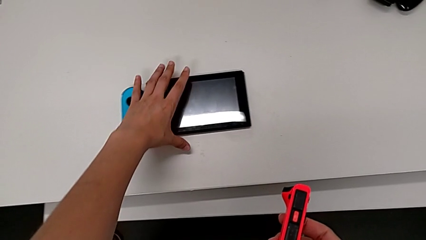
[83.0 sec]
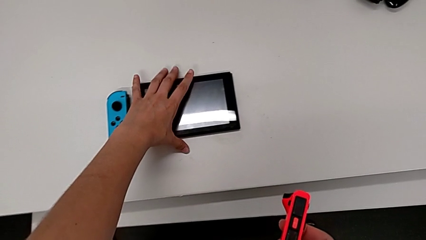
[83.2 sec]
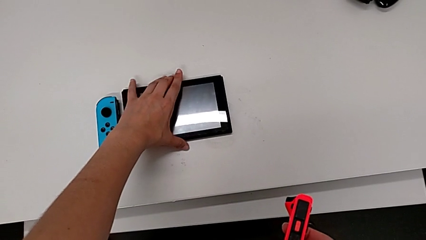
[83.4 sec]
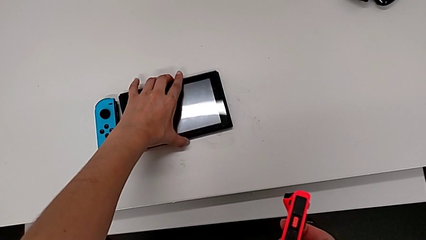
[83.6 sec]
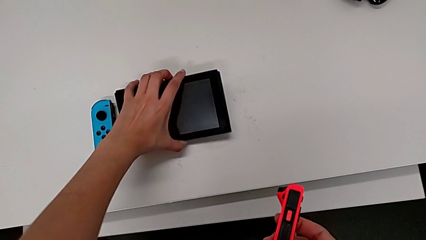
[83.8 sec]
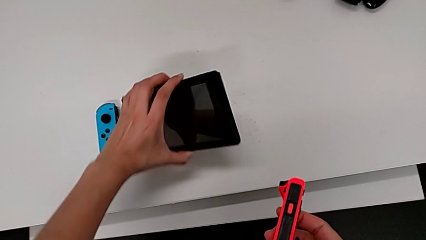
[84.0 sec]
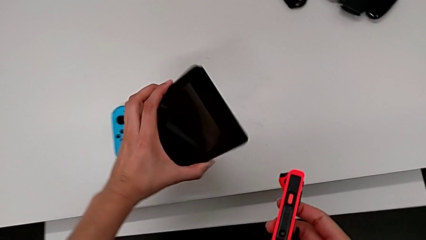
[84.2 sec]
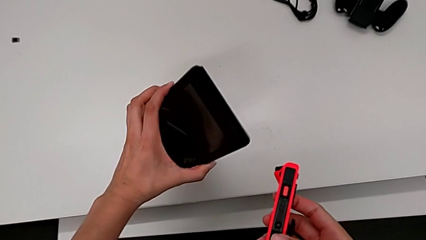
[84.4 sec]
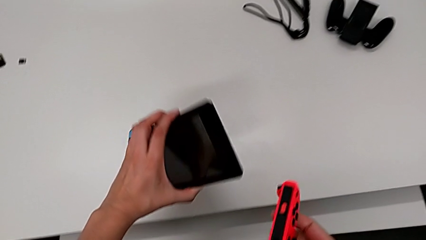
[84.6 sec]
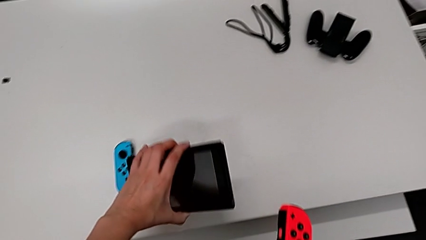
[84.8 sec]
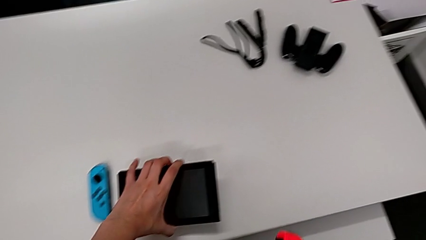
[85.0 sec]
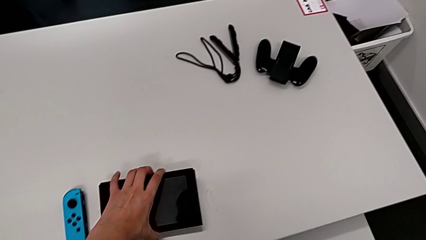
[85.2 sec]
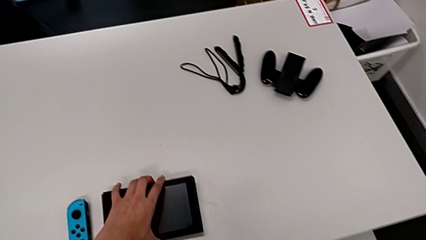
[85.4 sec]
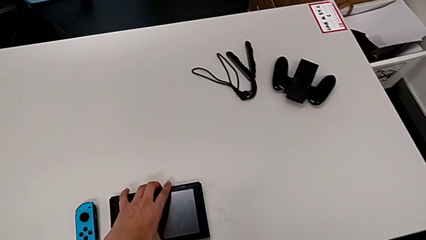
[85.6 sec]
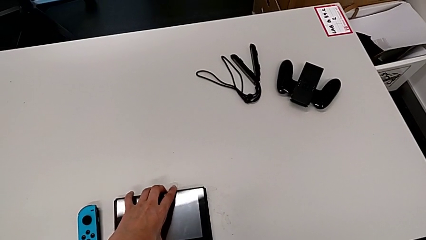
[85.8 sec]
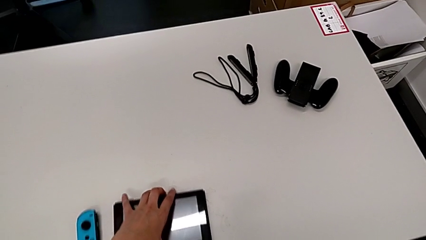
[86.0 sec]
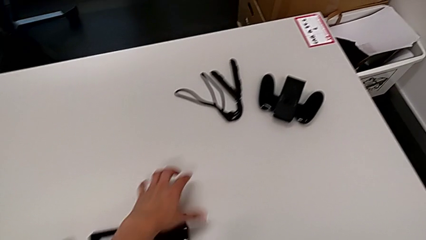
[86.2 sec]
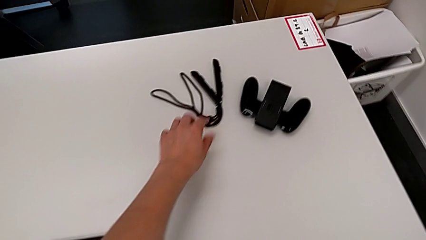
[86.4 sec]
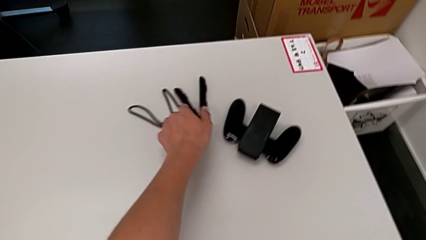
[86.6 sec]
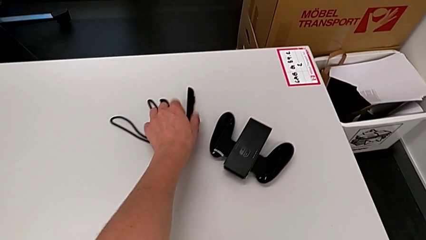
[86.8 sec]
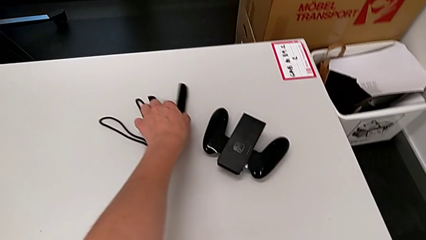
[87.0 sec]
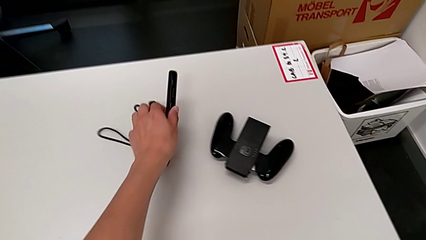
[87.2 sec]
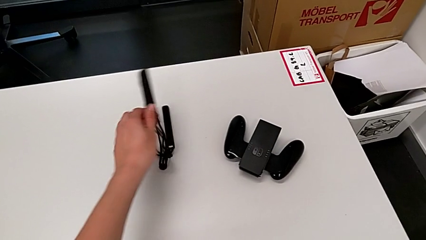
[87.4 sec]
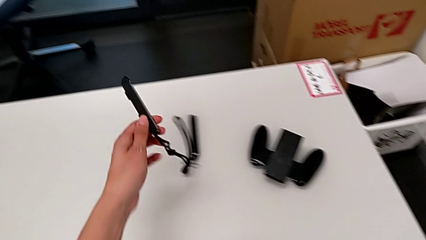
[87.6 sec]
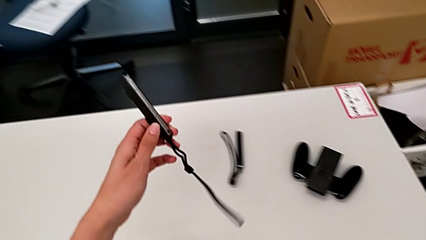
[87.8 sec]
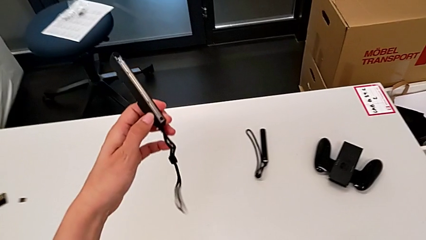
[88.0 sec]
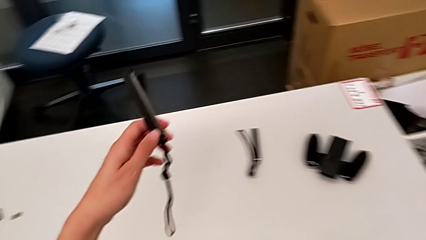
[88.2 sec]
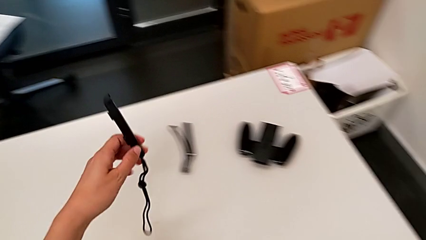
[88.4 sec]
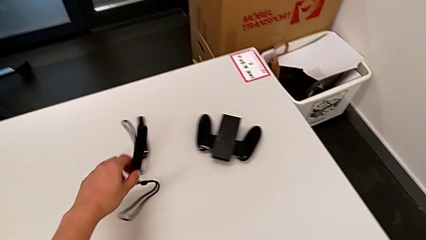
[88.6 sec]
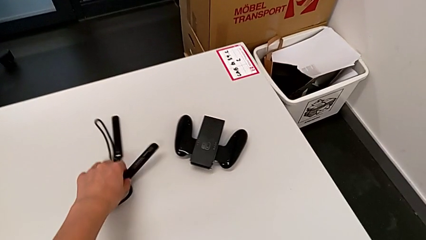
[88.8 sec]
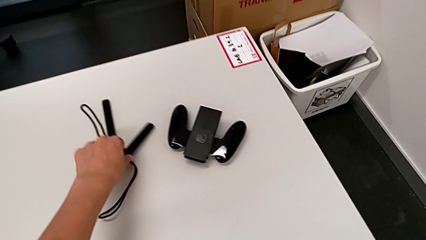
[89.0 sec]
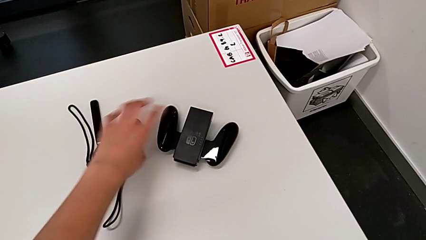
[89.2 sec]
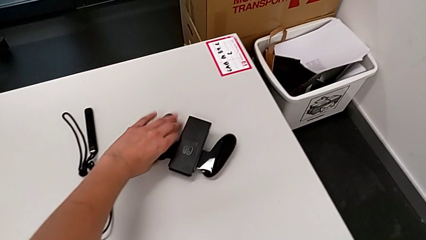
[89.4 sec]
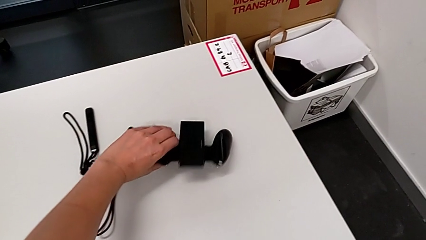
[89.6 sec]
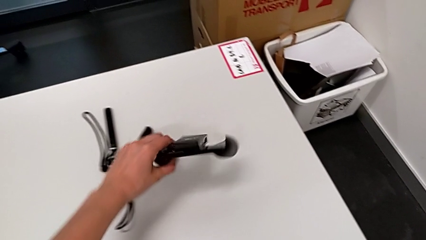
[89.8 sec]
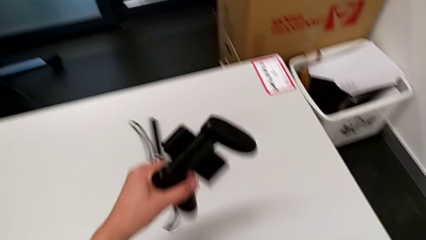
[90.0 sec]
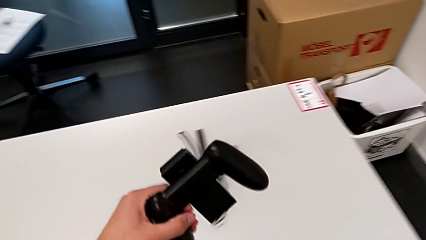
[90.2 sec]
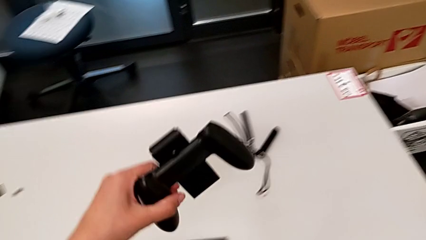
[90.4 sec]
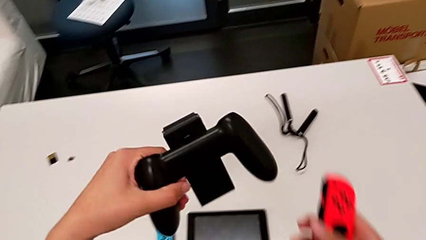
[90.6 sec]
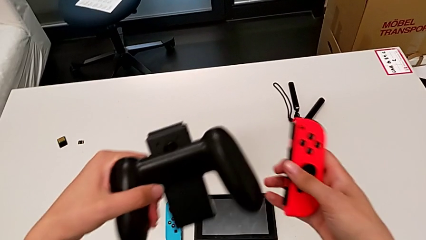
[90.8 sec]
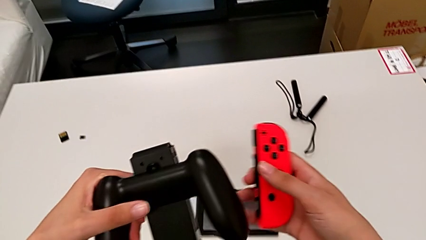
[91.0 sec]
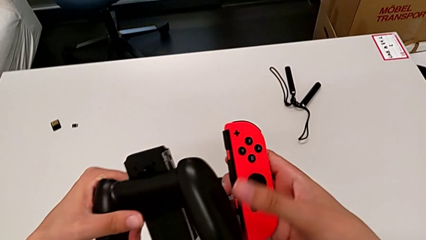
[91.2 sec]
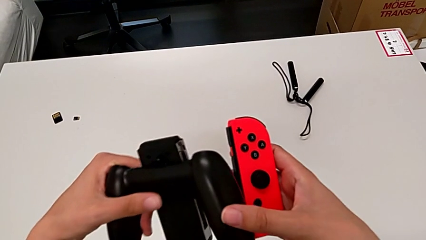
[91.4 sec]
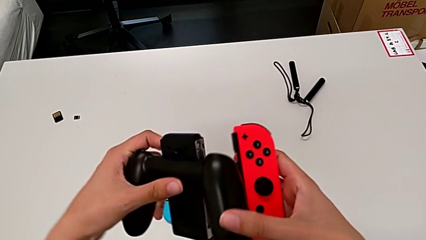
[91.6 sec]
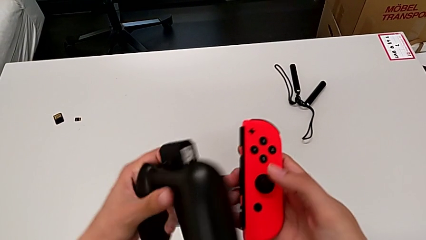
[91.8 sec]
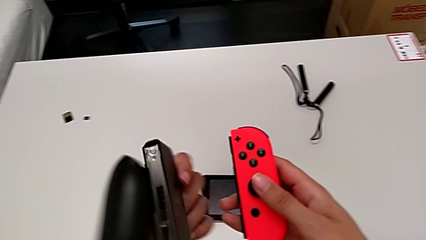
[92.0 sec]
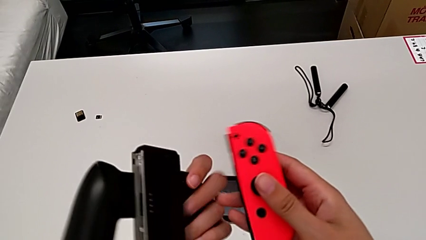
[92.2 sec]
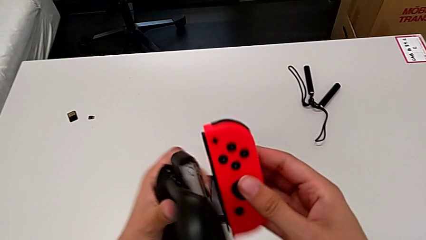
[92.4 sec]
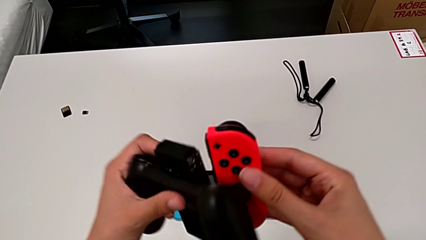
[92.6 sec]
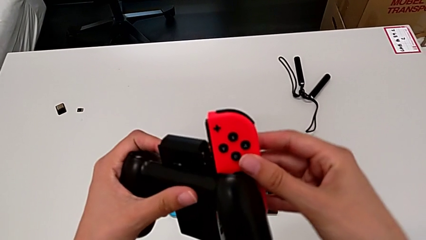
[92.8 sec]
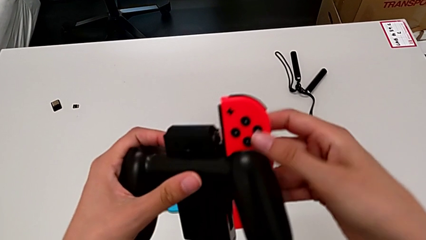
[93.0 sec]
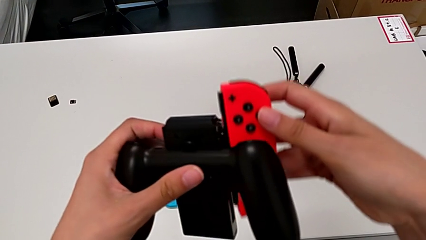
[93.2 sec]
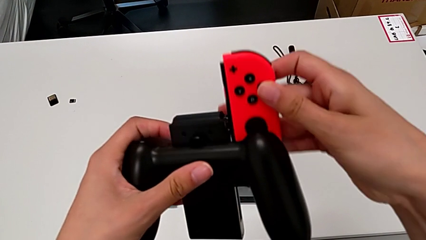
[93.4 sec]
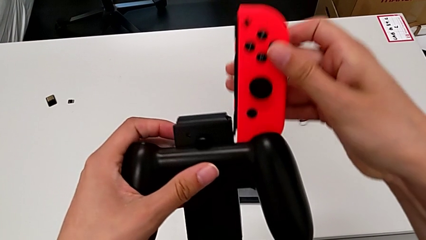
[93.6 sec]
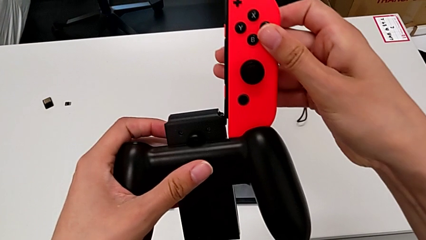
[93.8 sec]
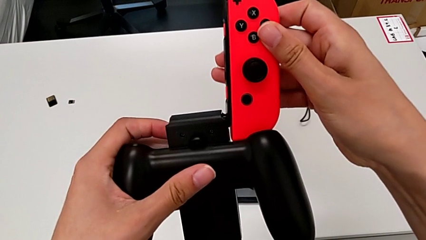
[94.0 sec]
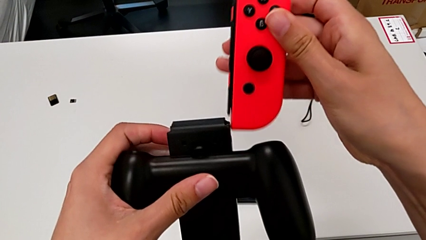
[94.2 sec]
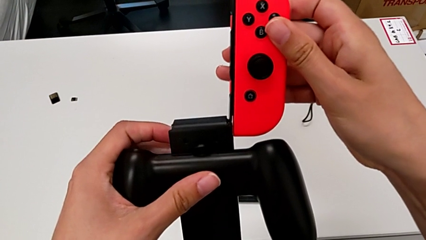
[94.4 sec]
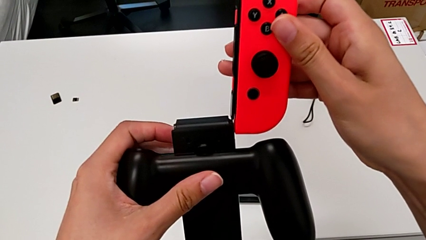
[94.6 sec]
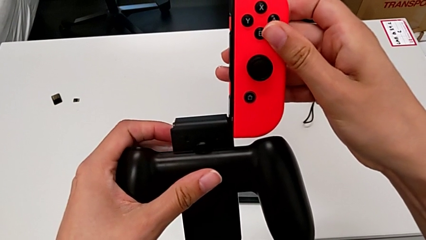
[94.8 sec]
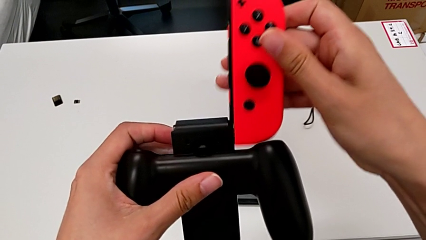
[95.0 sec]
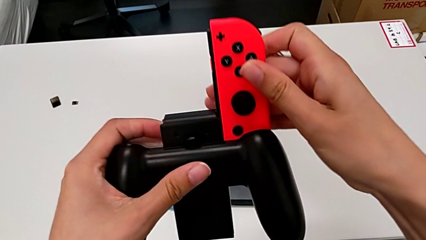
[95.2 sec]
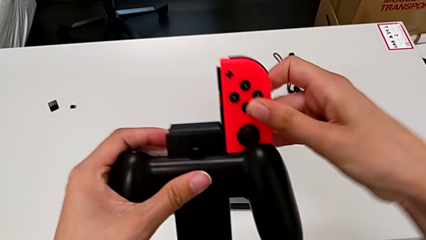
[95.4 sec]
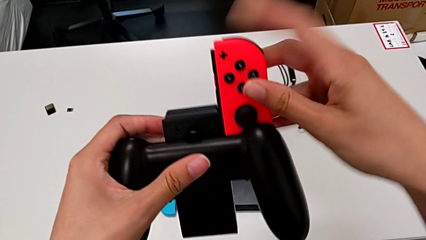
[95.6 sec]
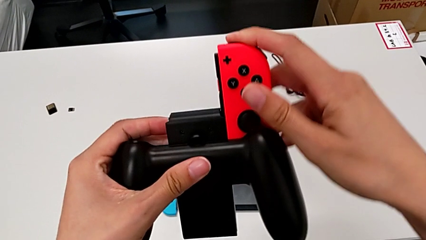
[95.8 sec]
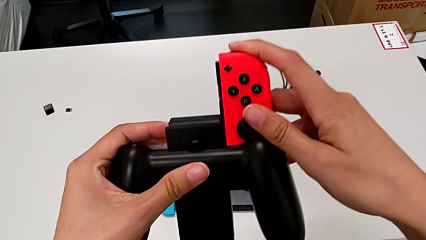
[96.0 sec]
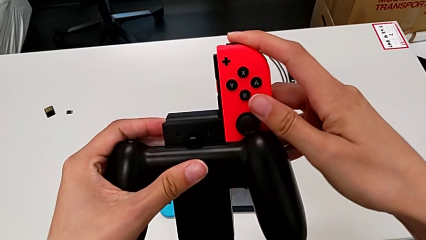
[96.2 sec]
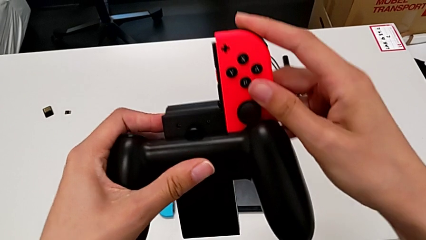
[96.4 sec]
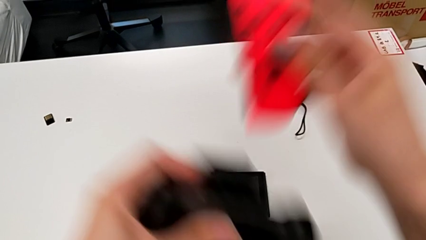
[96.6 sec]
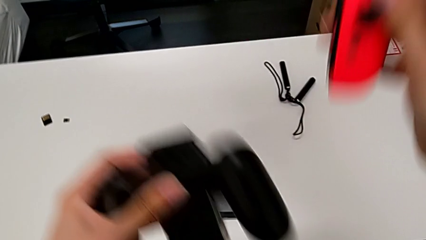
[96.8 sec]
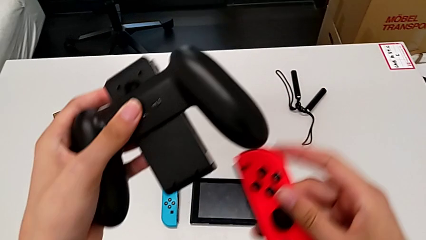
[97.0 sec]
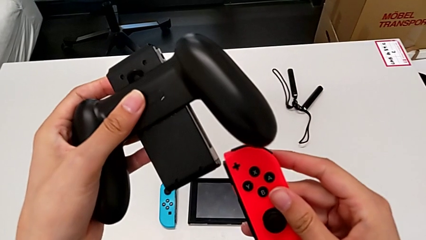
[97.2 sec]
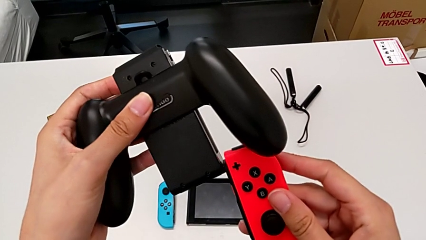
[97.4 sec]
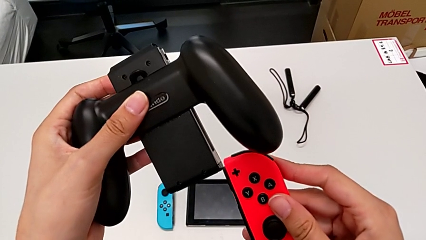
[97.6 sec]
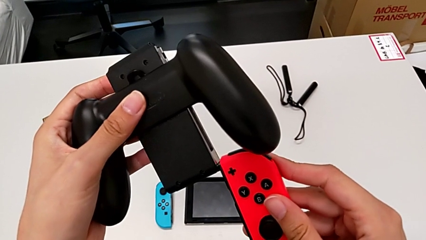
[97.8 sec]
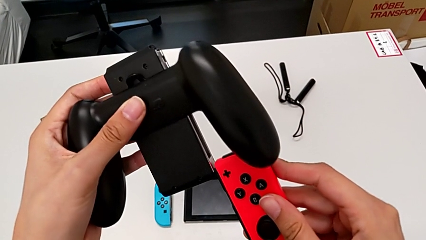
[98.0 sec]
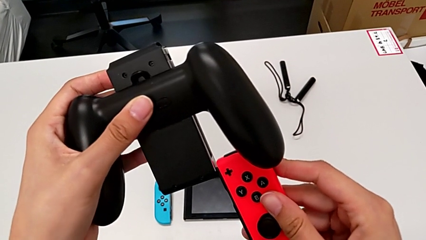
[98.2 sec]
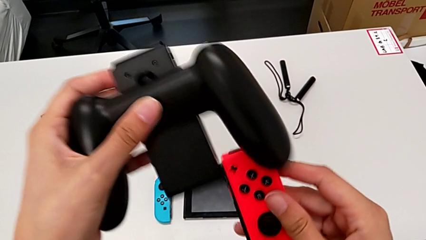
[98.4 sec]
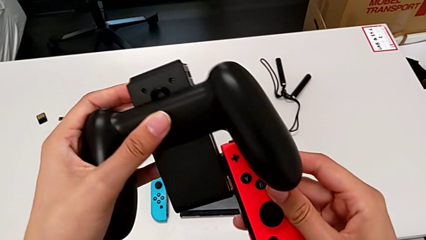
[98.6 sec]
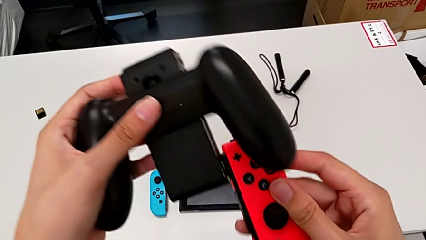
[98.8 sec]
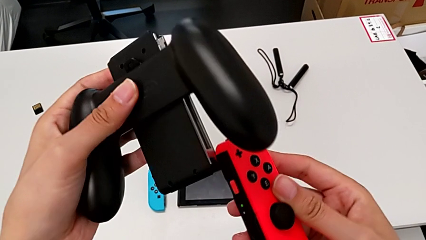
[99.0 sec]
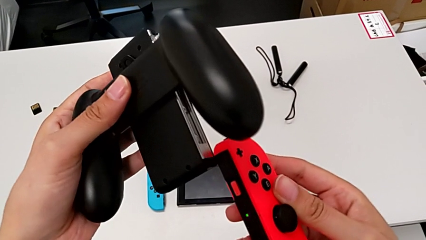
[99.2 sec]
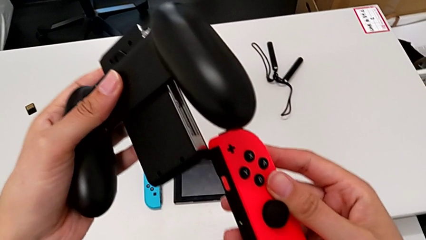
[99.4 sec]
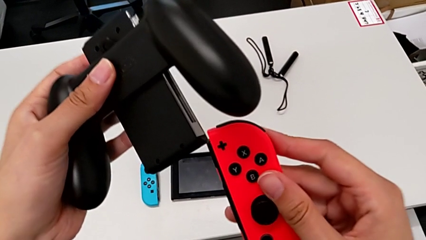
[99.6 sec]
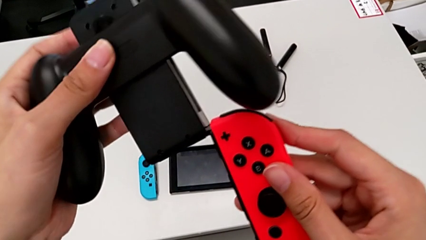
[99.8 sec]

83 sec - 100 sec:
The camera wearer is inserting the controllers into the joy-con comfort grip. They grab the Nintendo Switch, place it, grab the first Joy-Con strap, lift it, place it, grab the comfort grip and lift it, all with the left hand. They grab the comfort grip with the right hand, rotate it with the left hand, hold the red Joy-Con controller, align it, insert it but fail to align them properly so they don't unite in the end, withdraw it, align it and insert it.
